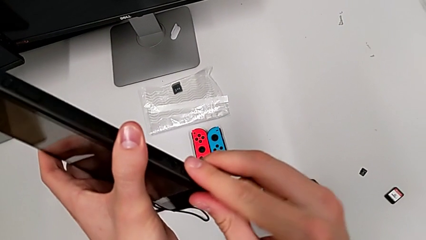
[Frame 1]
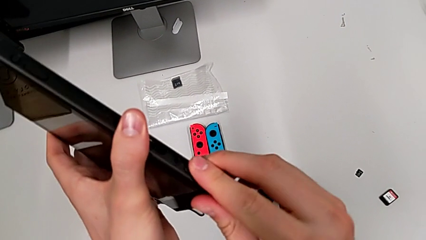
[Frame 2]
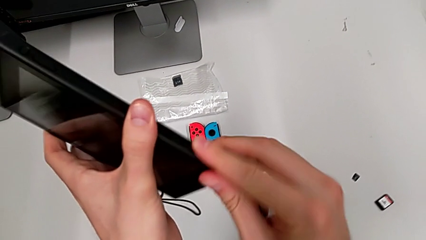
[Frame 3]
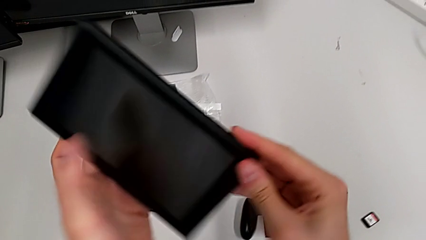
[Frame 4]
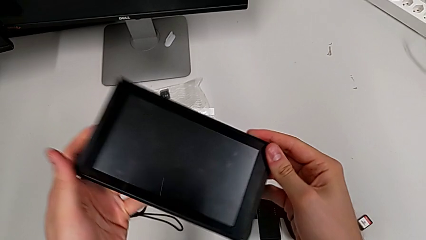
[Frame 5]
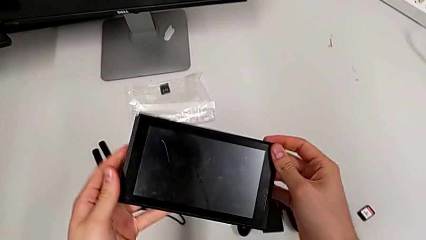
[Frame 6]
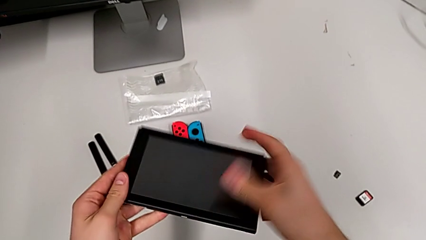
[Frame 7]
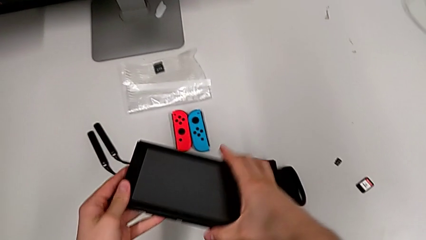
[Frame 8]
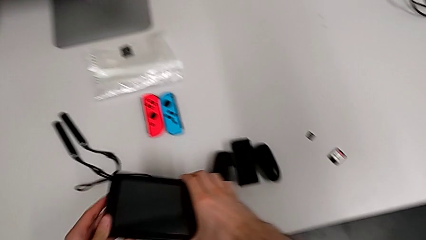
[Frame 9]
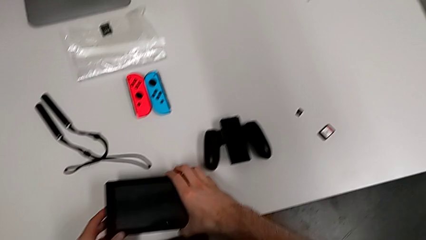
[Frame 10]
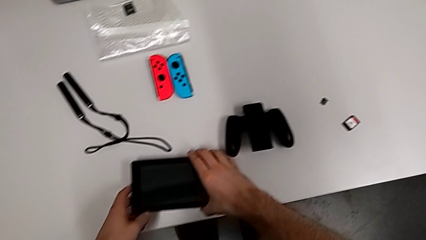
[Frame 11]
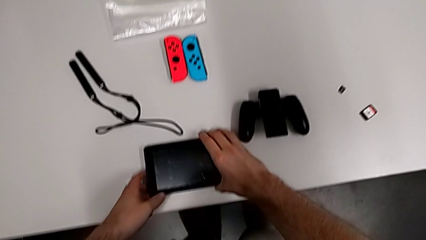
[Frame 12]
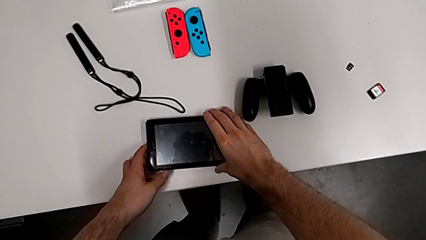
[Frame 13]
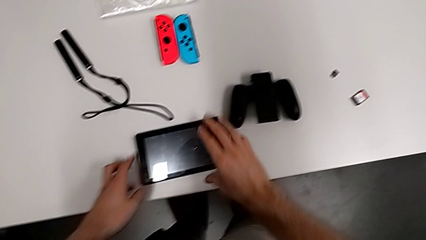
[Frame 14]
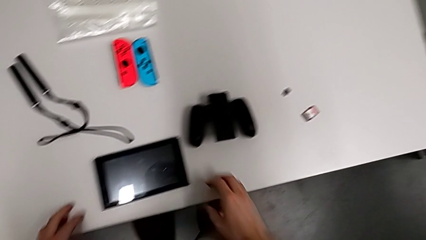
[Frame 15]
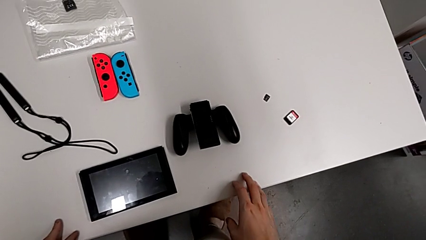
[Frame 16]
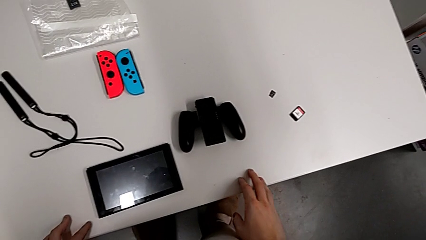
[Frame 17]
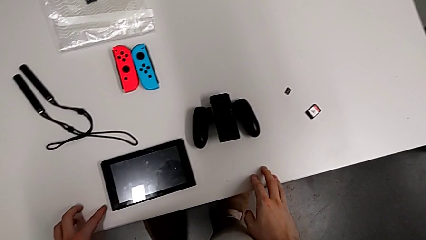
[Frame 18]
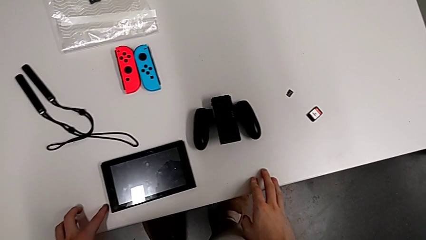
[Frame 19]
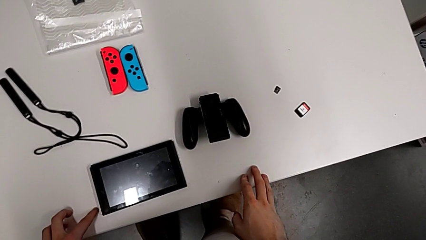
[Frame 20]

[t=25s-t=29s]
The camera wearer is exchanging the game card. They close the game card, rotate the Nintendo Switch and place it.

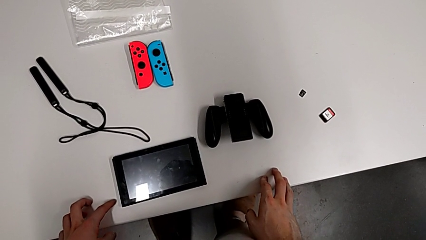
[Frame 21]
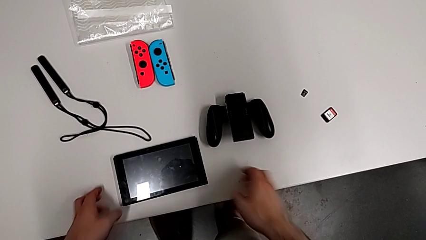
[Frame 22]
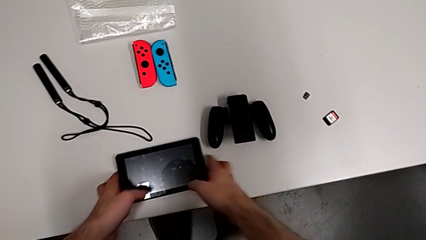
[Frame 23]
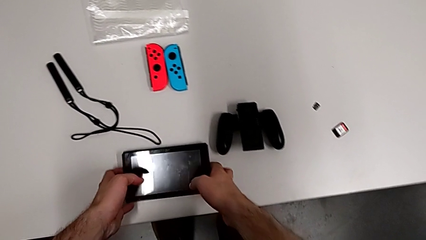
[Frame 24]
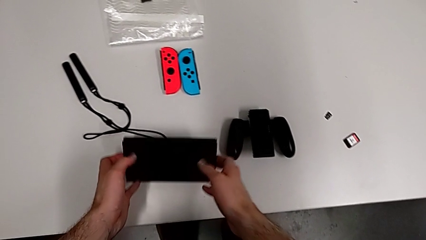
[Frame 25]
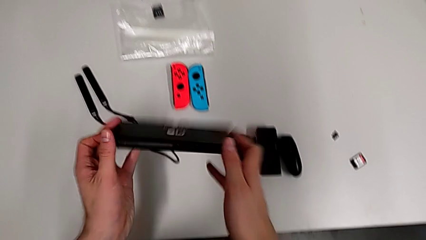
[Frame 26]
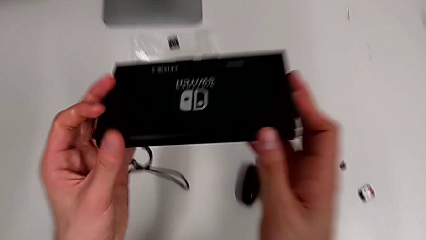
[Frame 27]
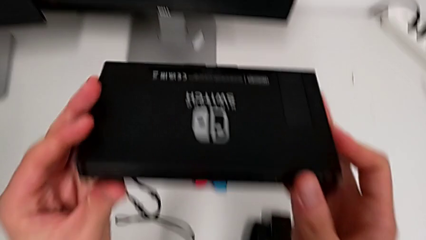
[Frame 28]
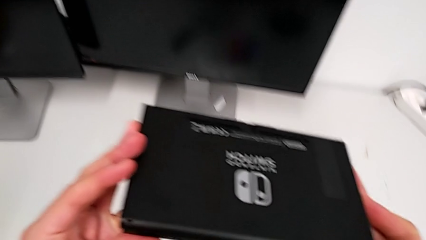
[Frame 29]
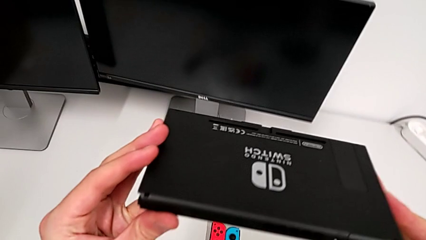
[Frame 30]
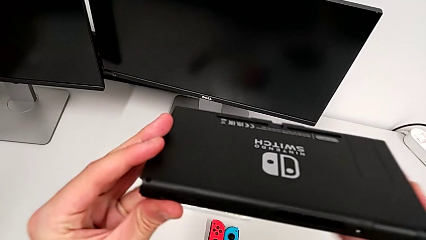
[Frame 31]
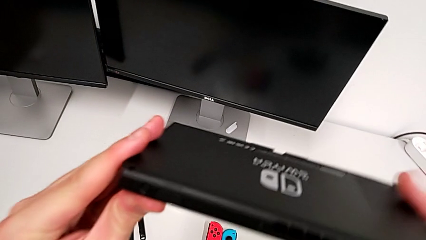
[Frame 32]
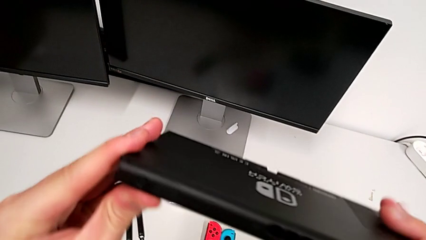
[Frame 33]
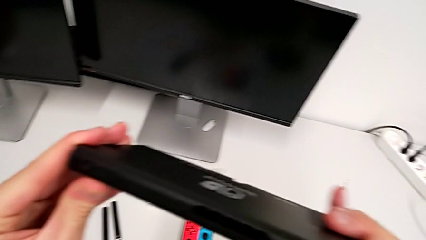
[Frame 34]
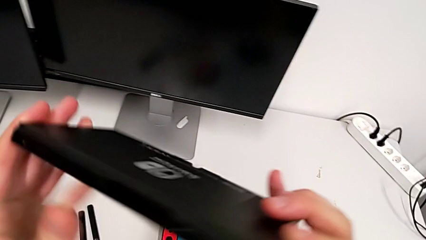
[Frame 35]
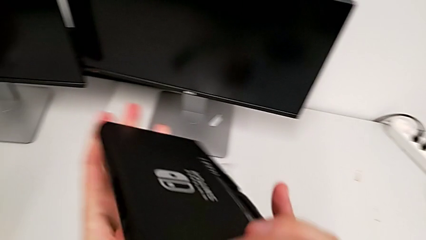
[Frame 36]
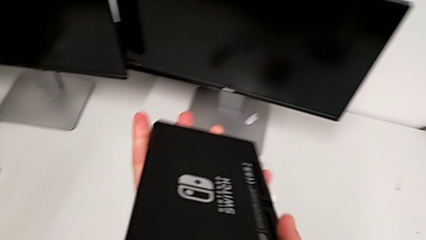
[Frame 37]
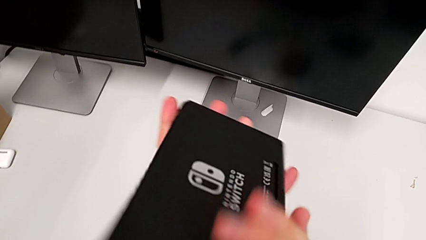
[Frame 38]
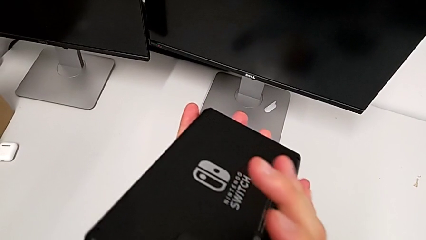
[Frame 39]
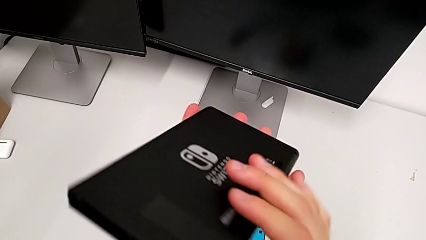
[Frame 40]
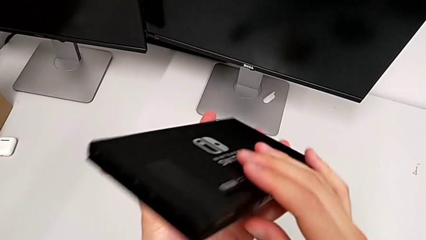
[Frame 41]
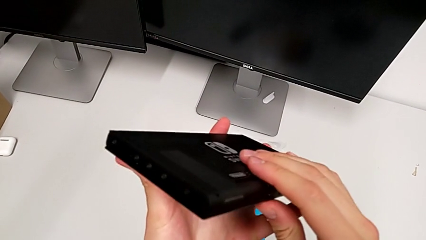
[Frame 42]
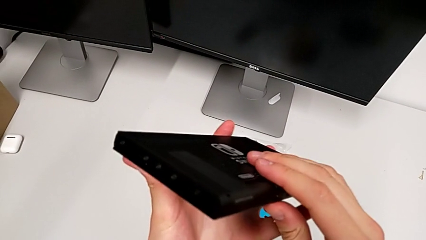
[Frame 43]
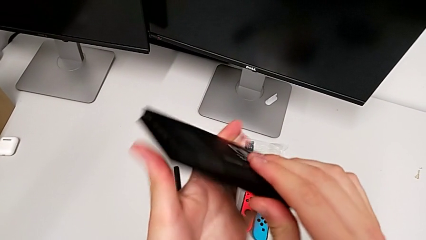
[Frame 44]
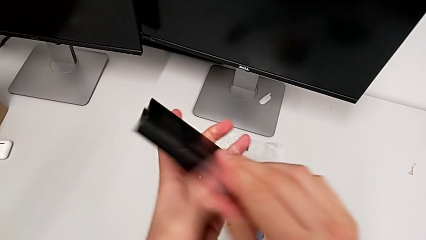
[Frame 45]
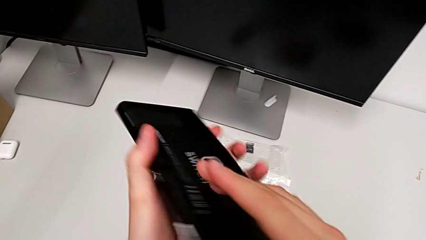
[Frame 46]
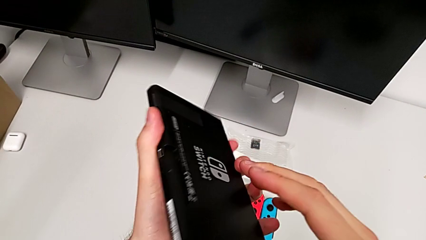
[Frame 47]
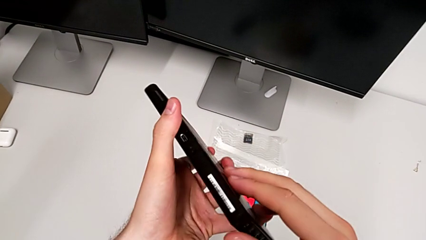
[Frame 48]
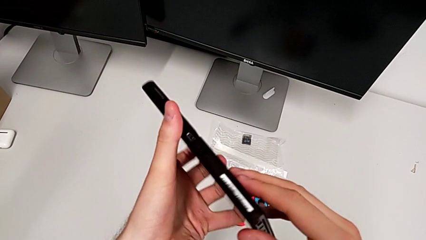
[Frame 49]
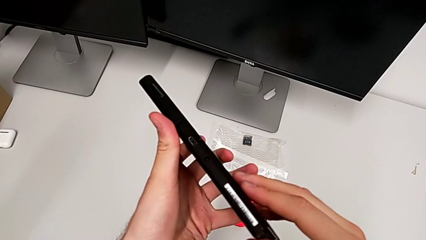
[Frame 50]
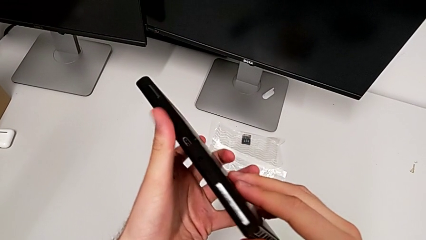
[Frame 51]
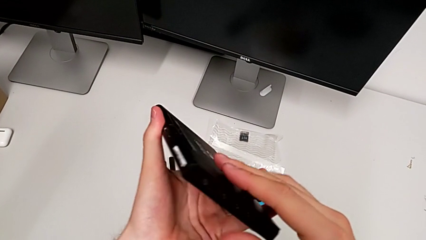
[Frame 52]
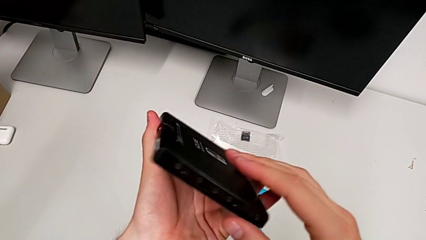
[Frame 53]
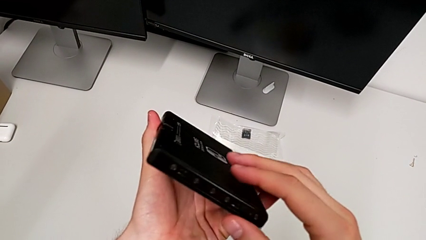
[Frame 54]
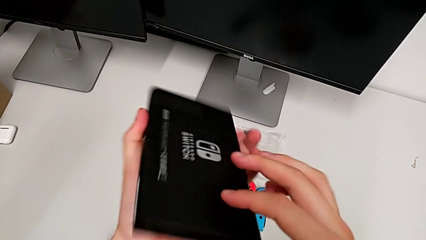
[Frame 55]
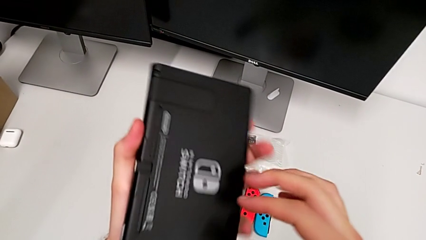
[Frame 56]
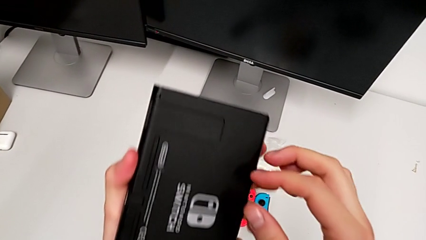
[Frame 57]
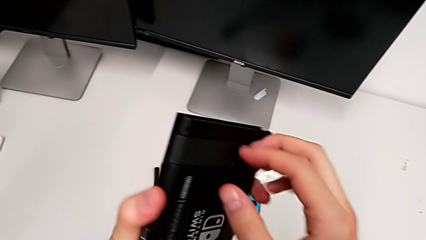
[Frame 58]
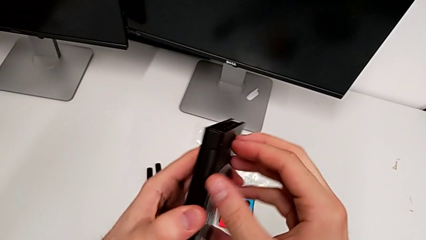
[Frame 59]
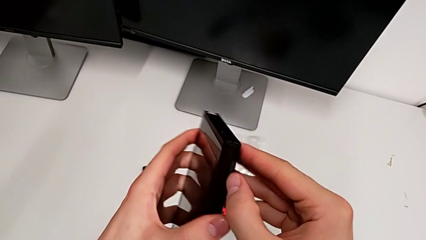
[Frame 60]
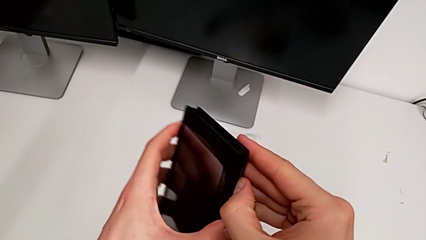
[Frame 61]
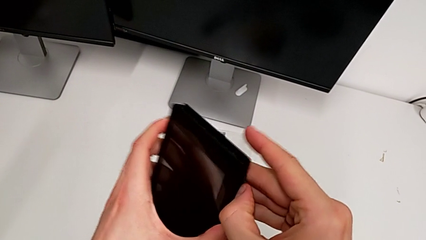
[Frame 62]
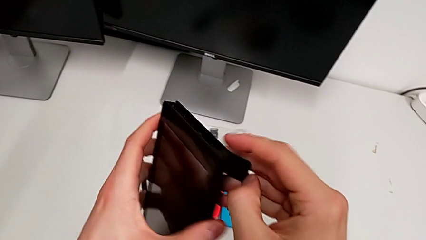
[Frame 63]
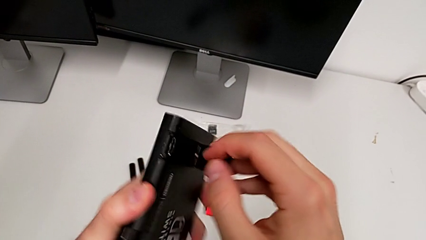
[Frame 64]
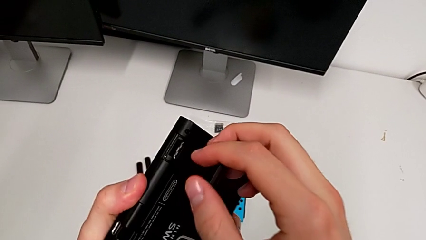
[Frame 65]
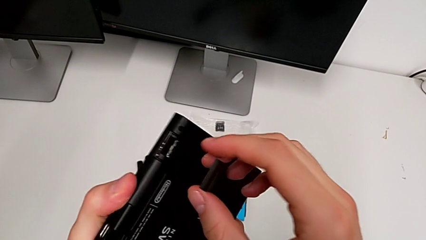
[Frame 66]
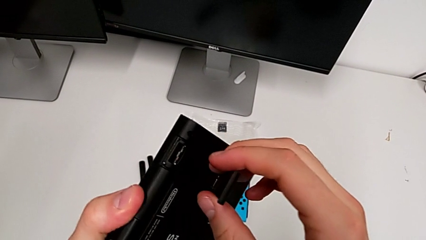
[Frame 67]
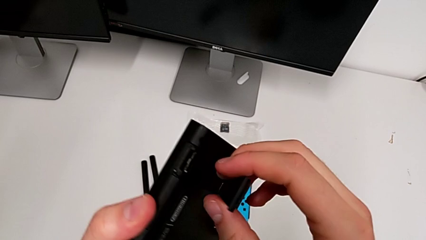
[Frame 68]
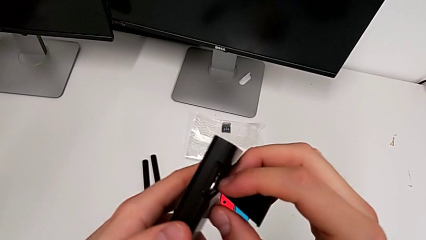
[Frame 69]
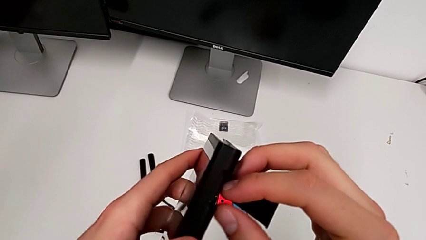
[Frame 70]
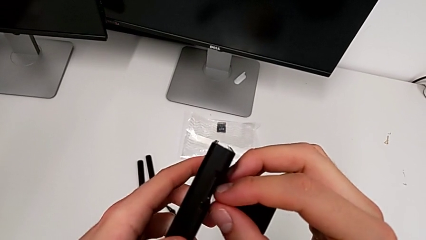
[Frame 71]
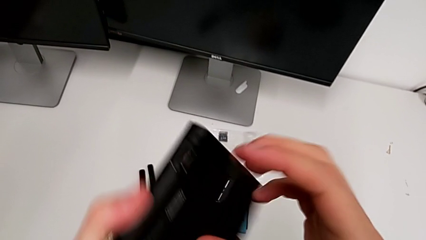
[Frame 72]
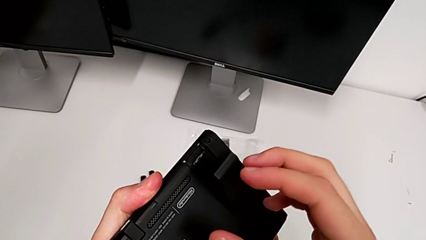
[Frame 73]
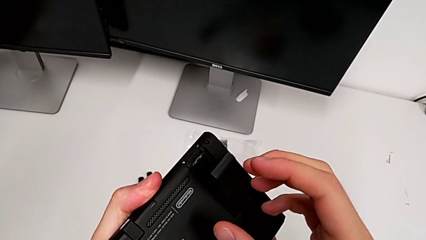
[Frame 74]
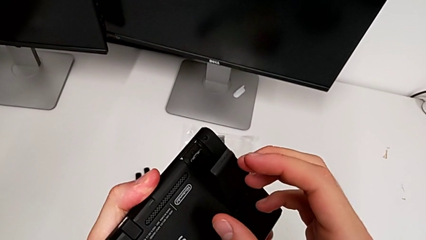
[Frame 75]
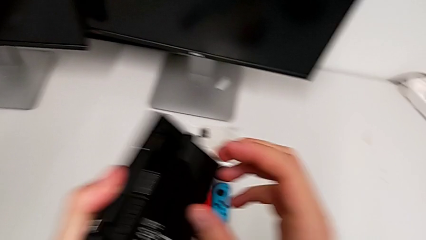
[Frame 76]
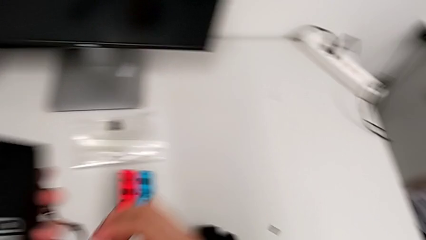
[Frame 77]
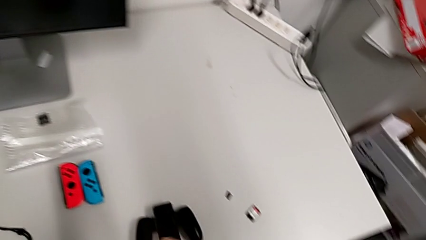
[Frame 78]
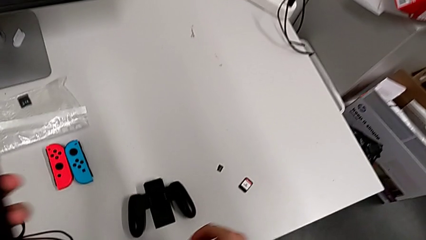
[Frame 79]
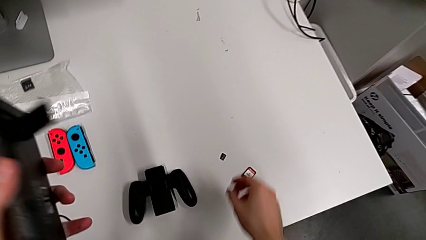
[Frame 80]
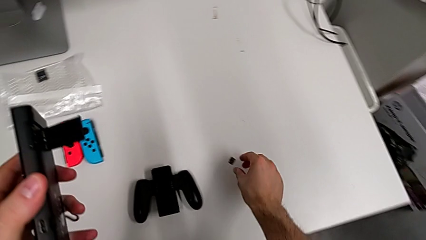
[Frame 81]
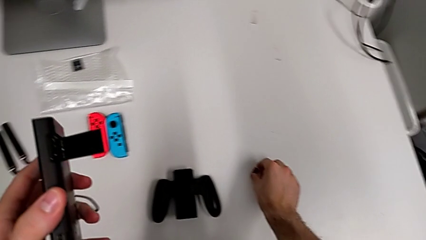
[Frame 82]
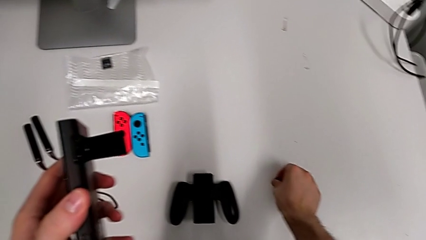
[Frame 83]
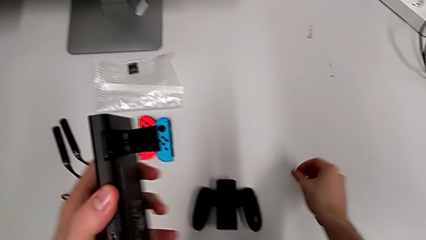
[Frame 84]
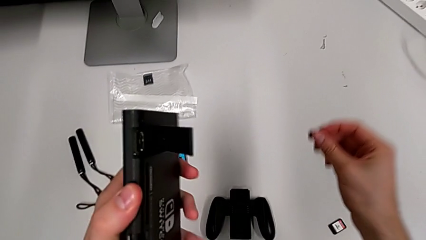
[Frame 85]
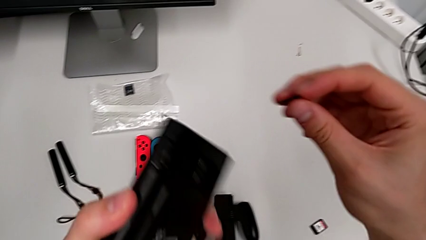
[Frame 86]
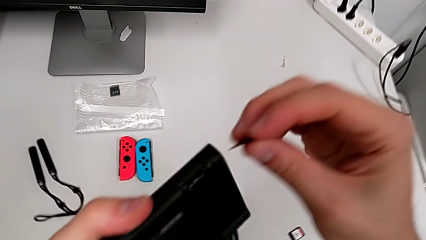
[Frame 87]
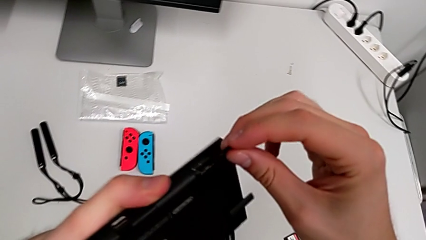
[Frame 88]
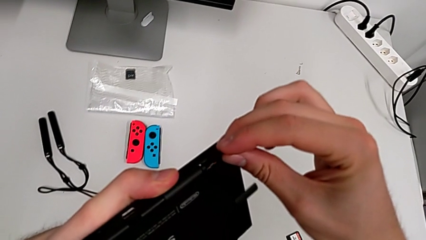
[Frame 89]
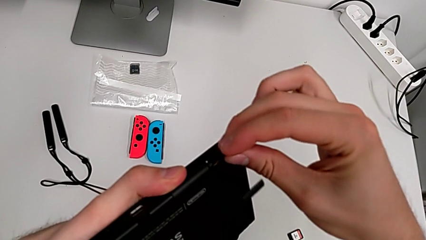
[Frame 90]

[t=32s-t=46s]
The camera wearer is inserting the SD card. They grab the Nintendo Switch, inspect the back of it, rotate it, open the kickstand, inspect the SD card and grab the new SD card.
